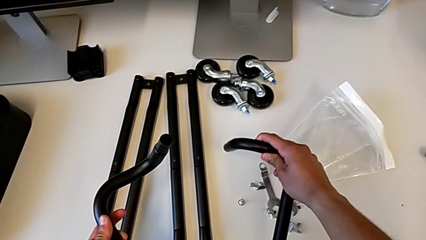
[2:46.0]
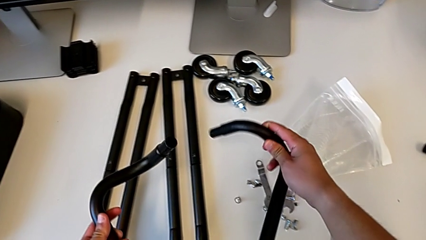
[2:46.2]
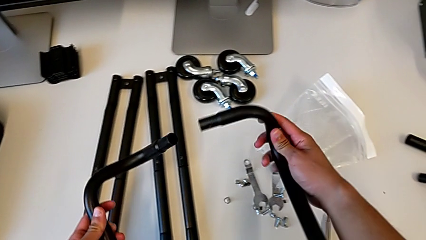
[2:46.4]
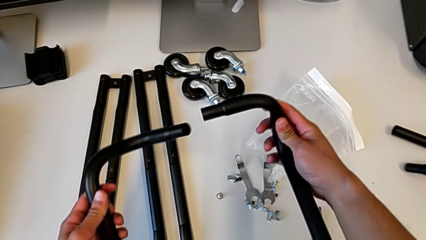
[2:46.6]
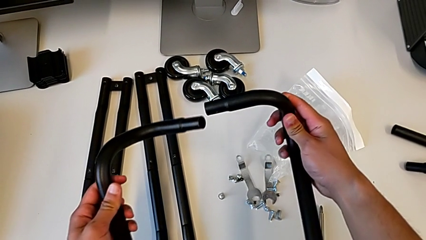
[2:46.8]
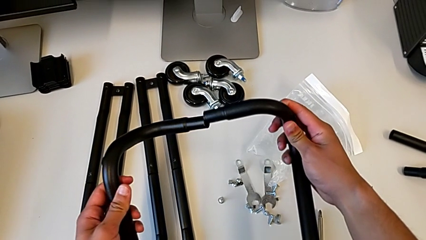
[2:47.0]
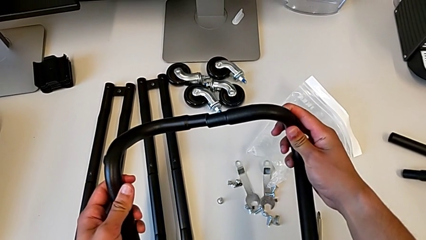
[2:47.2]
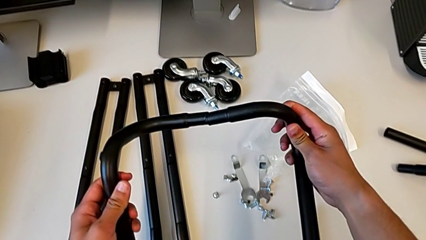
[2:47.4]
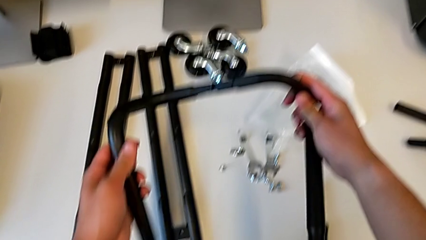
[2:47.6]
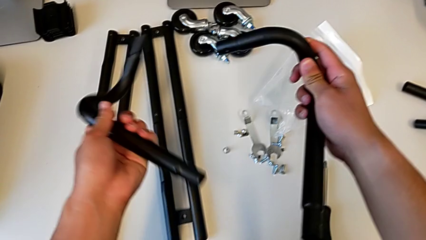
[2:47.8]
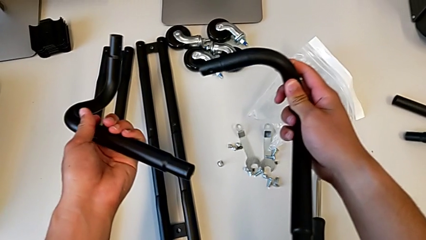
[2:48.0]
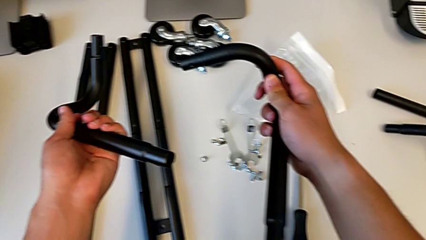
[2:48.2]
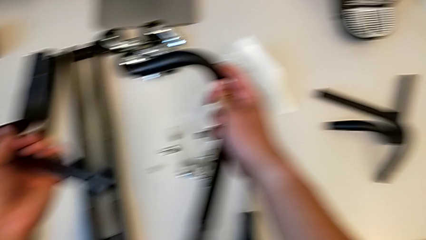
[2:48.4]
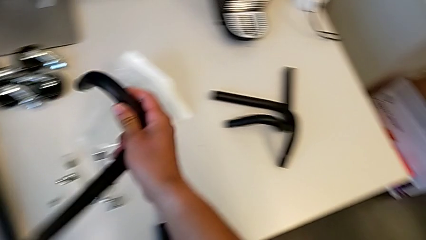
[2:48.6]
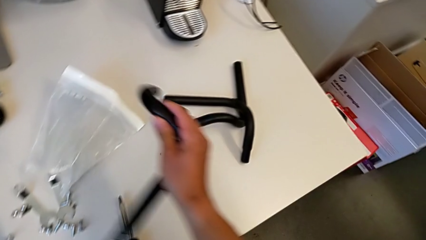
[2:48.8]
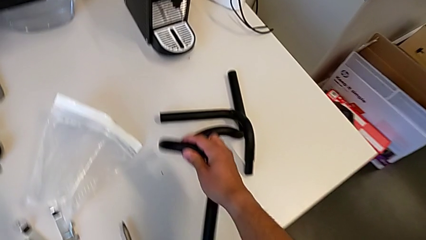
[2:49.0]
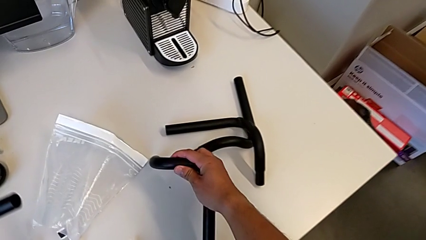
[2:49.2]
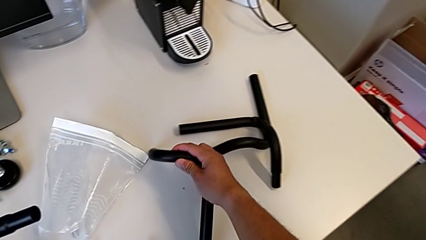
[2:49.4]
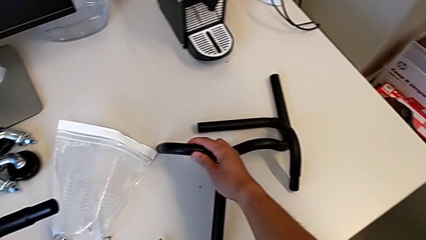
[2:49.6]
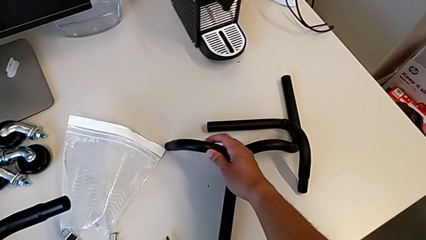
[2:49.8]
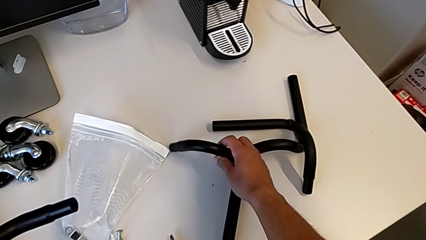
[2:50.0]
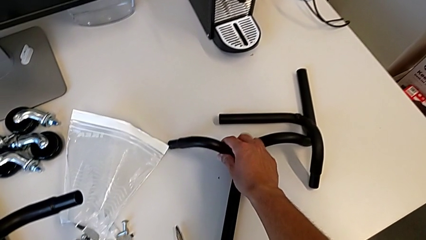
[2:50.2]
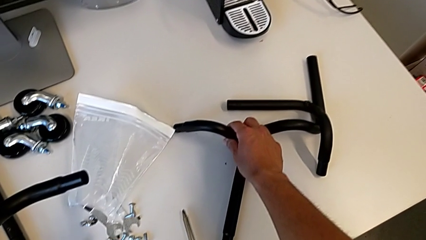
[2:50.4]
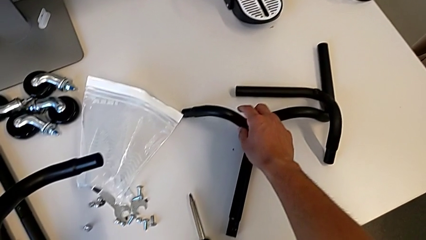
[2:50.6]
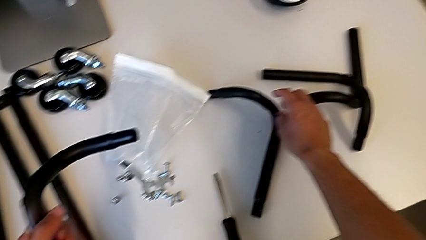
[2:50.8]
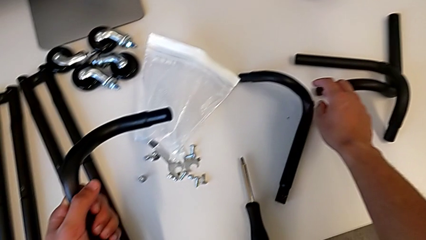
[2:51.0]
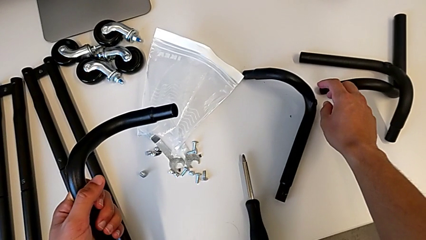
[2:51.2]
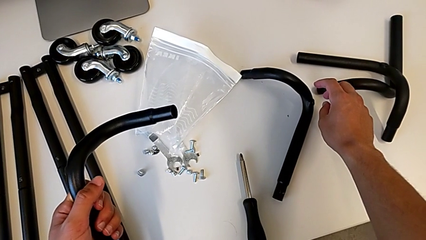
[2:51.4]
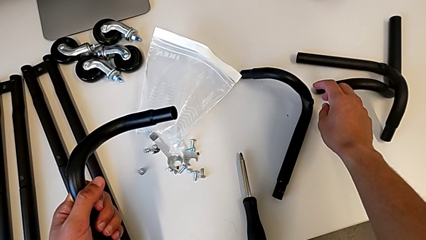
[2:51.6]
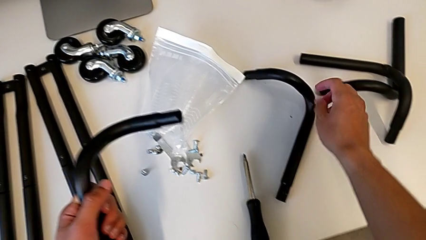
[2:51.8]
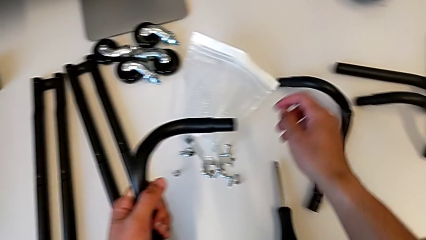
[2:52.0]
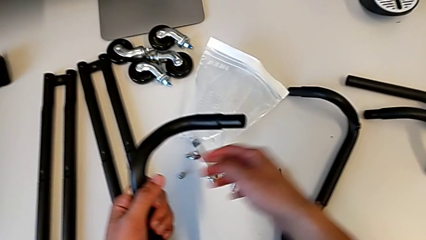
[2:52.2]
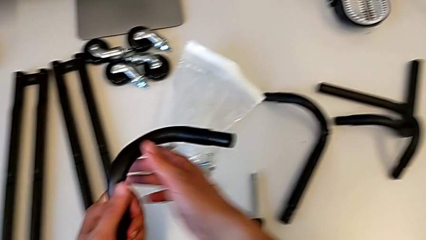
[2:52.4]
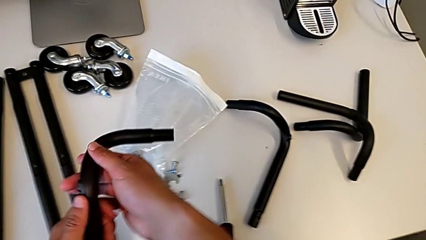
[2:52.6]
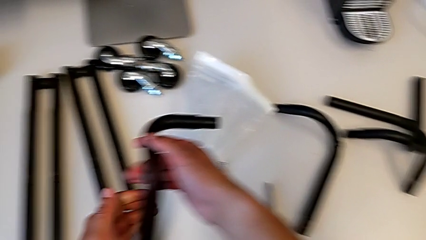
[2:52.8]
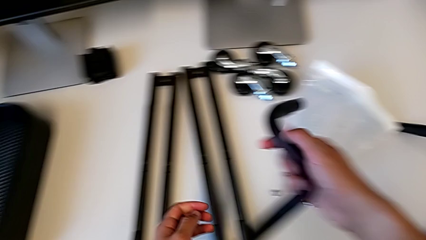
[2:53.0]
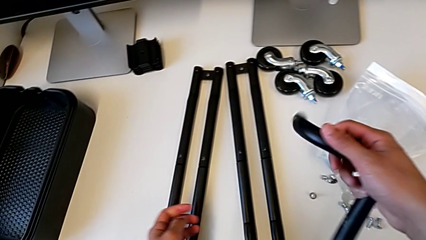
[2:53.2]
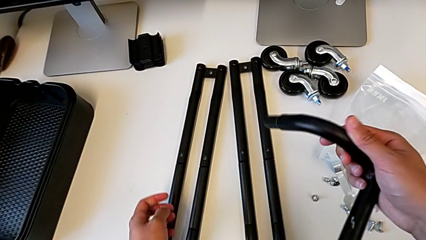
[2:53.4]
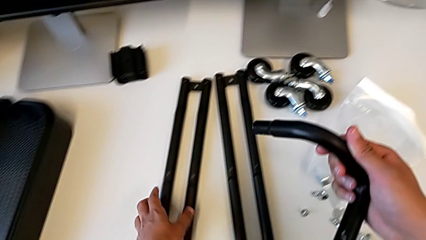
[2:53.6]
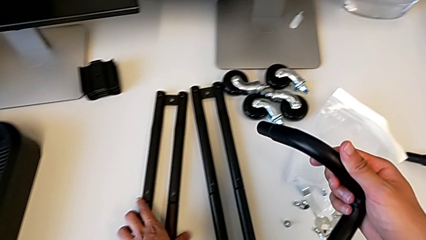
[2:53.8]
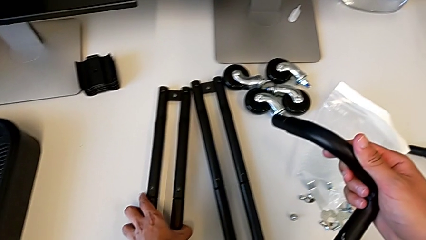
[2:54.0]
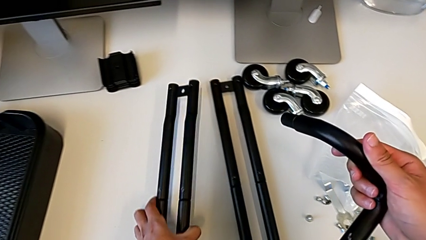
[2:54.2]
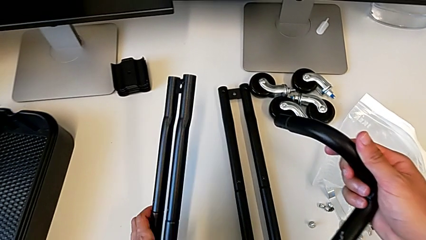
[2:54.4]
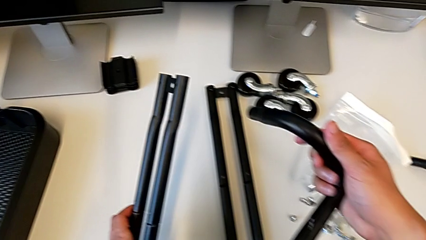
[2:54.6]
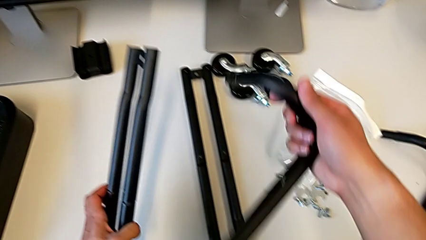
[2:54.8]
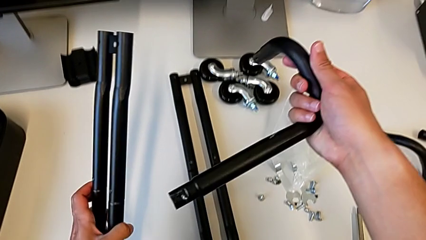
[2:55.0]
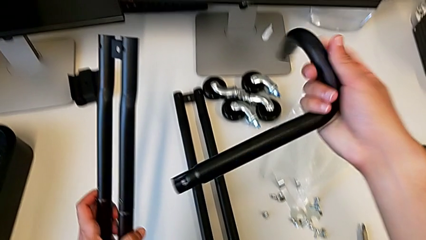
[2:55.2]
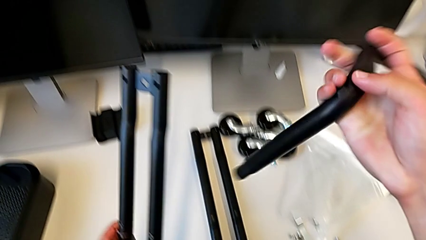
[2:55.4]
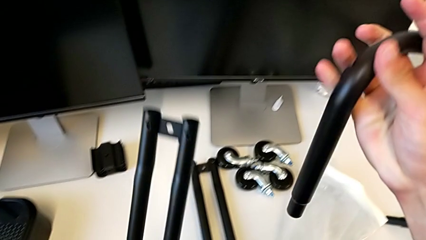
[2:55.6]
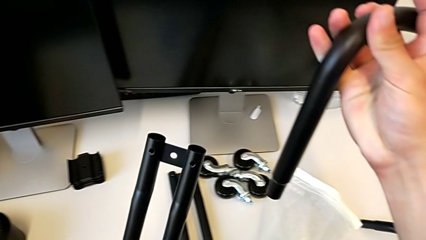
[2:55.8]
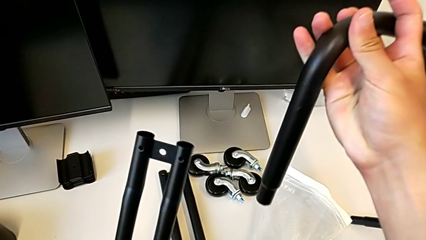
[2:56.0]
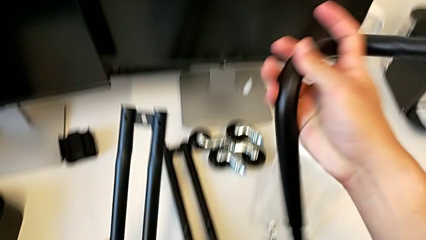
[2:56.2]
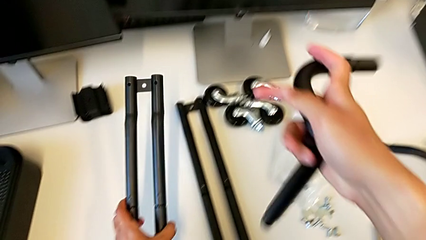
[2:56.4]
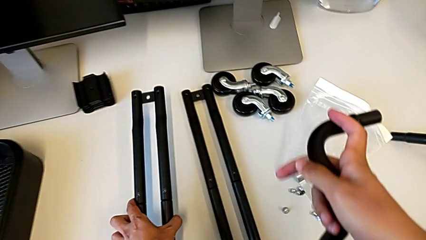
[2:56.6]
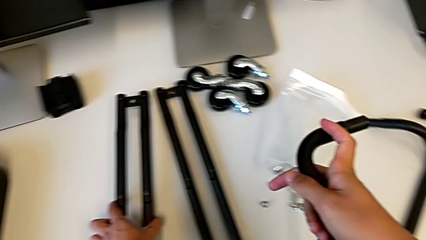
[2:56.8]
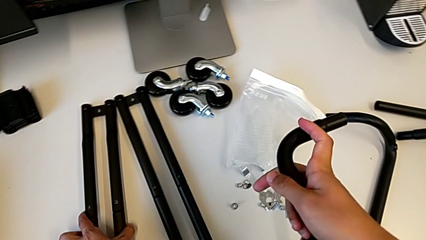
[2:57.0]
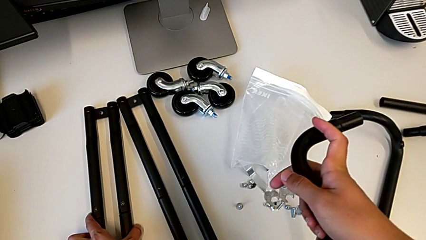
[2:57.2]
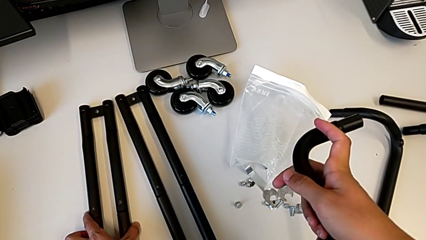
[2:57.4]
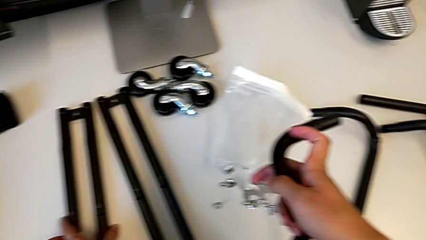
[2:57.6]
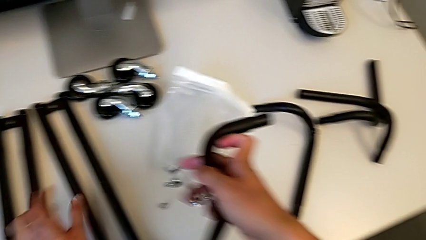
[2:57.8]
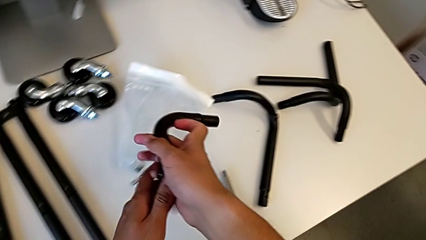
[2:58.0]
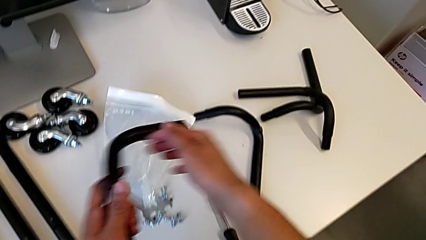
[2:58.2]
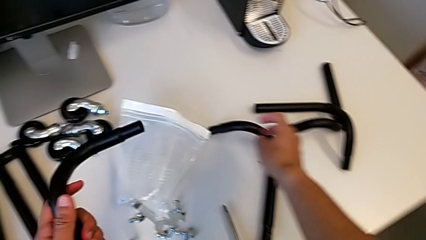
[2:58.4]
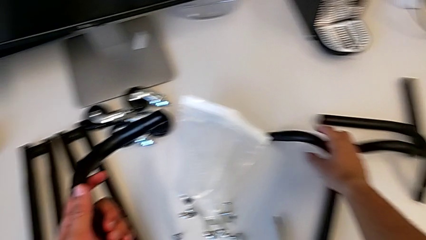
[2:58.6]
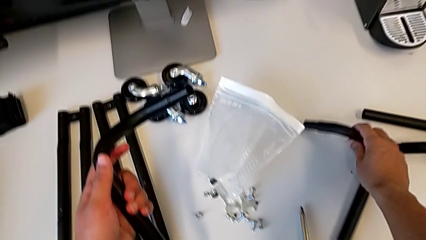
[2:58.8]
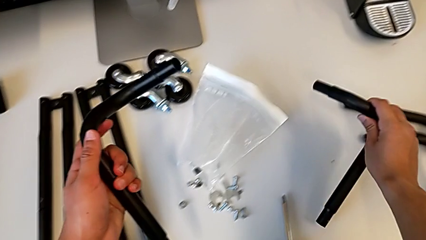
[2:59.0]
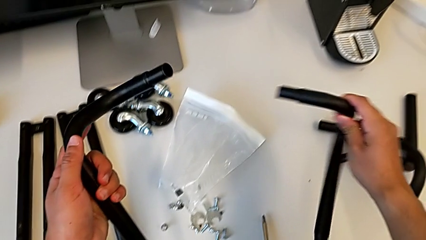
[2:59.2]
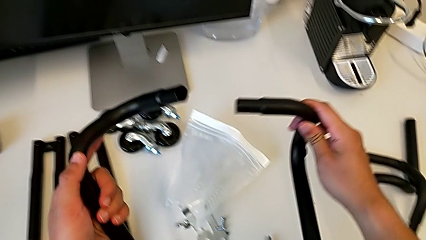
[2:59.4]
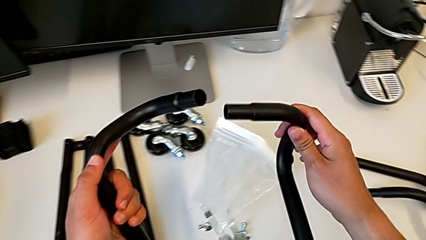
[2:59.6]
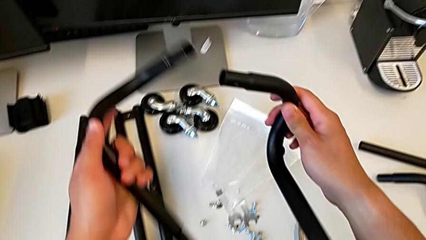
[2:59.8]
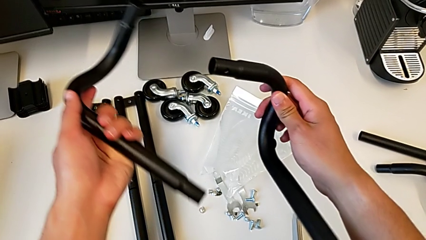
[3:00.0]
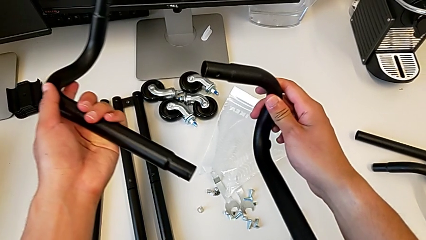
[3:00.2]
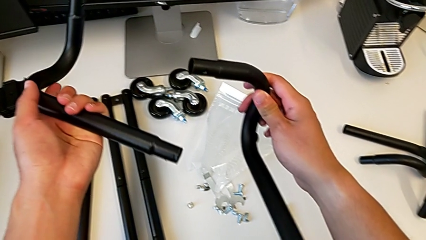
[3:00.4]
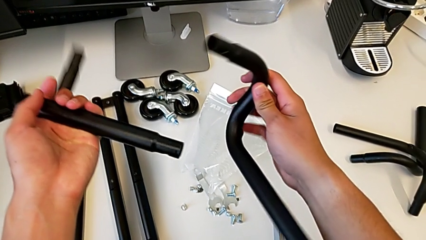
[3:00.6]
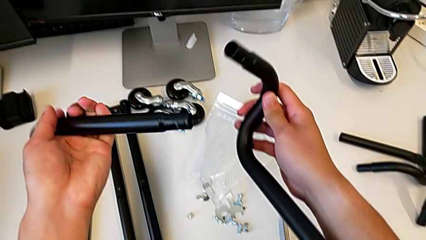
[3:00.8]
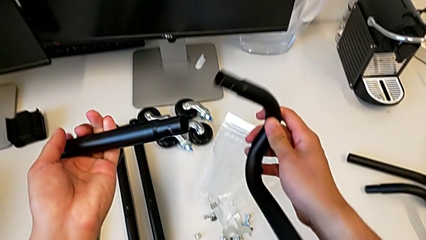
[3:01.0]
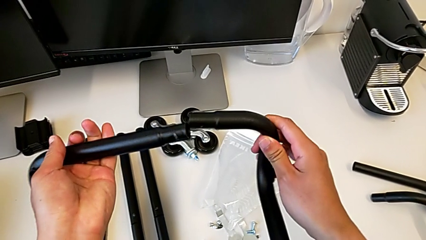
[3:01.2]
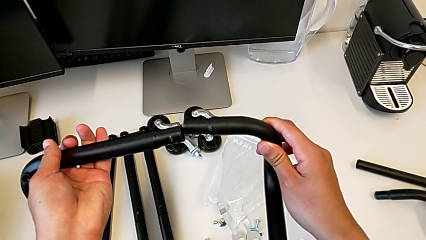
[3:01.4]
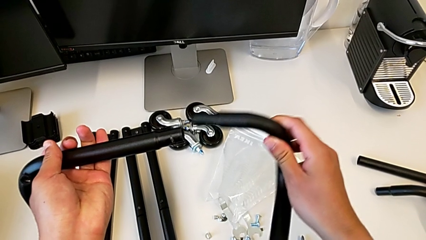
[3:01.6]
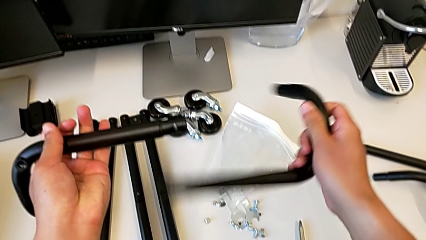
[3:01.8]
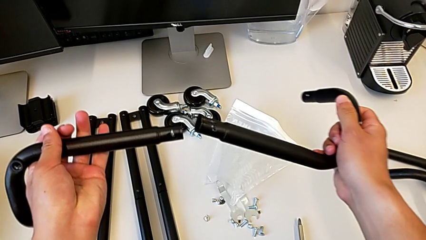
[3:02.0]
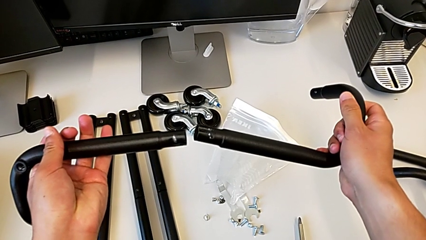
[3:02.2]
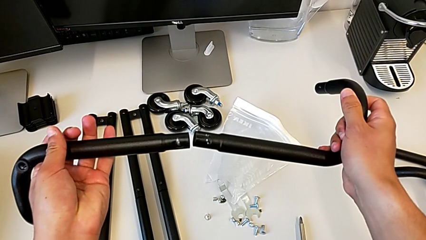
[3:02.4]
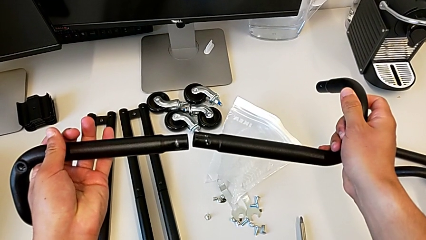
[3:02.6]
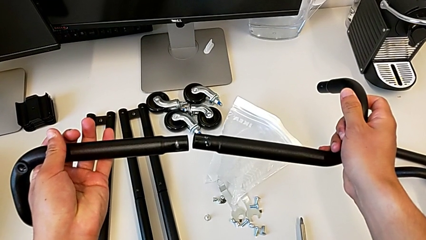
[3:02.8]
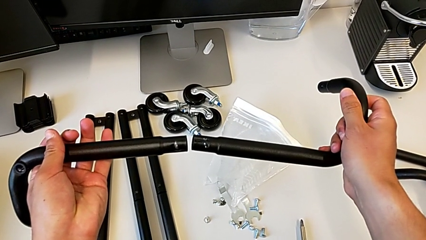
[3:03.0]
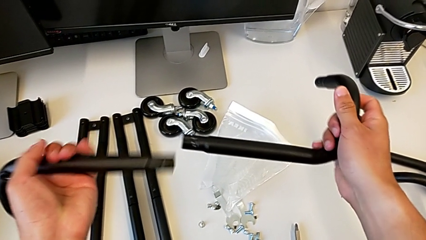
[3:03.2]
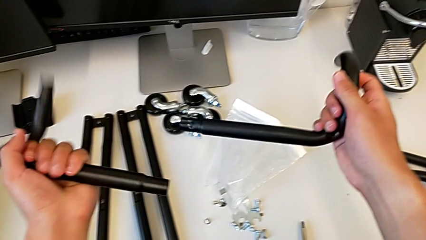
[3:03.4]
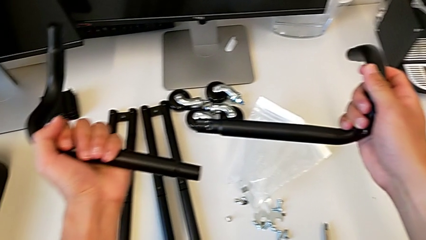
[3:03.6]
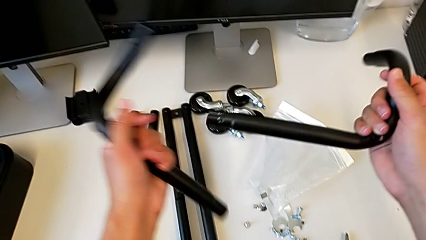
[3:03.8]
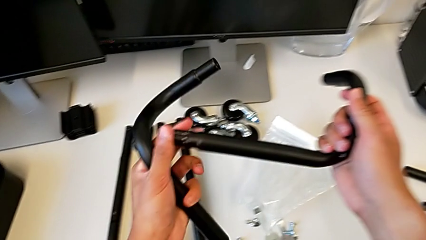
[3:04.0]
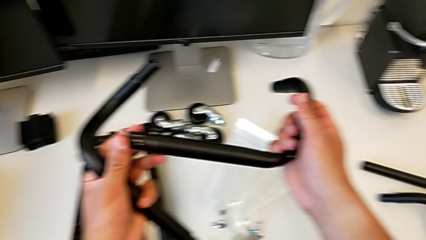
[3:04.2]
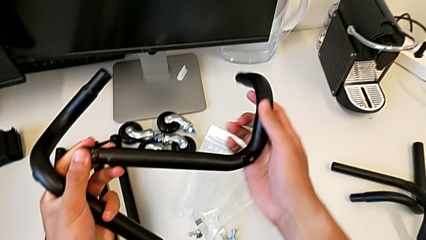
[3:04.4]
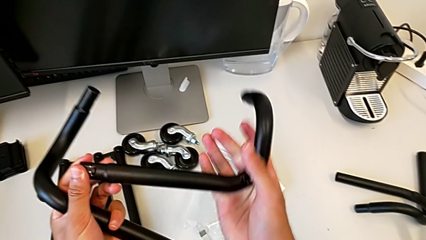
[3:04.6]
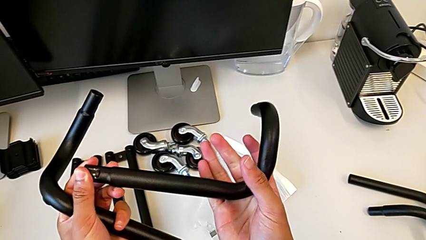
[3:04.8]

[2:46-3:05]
The camera wearer is assembling the base frame. They wrongly assemble the first frame, taking an incorrect object. They inspect the leg, align it and begin to align the frame.
